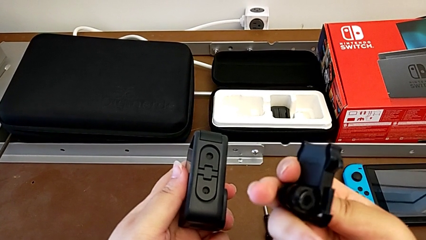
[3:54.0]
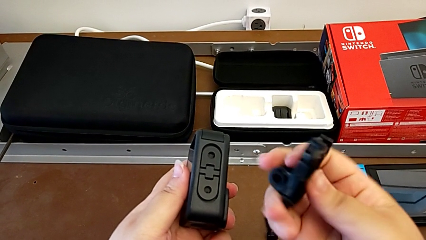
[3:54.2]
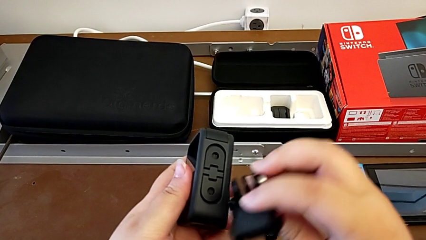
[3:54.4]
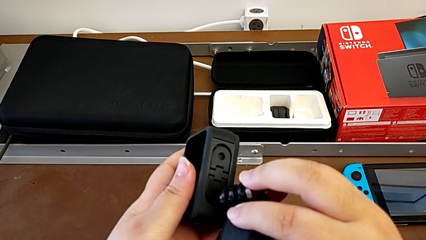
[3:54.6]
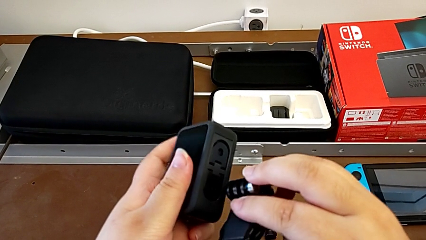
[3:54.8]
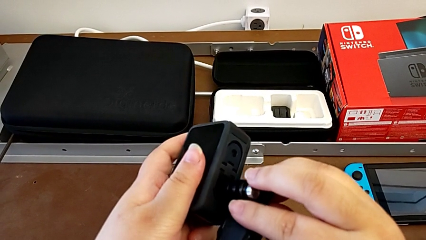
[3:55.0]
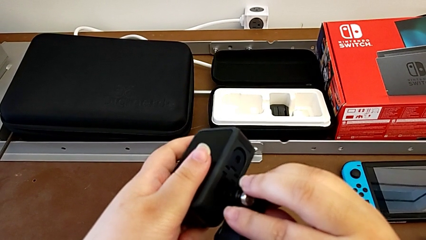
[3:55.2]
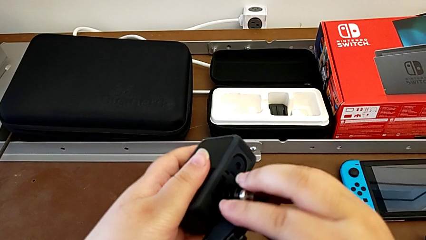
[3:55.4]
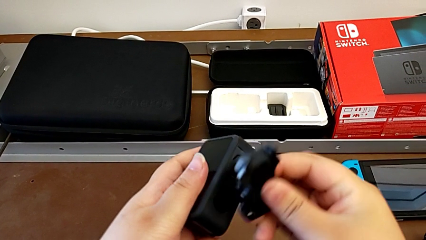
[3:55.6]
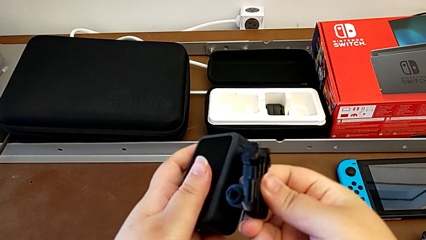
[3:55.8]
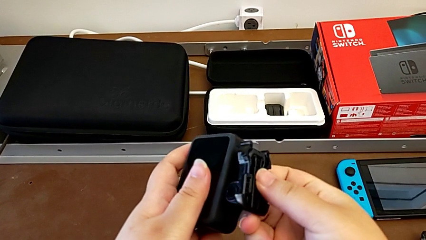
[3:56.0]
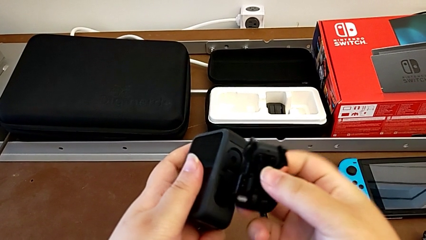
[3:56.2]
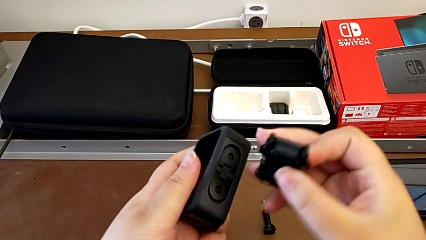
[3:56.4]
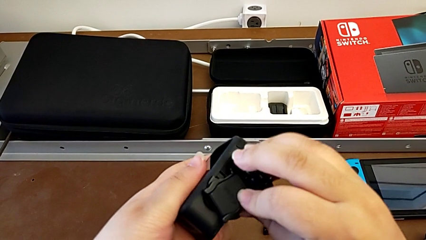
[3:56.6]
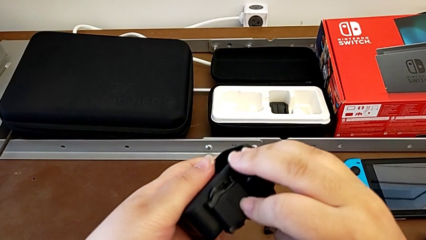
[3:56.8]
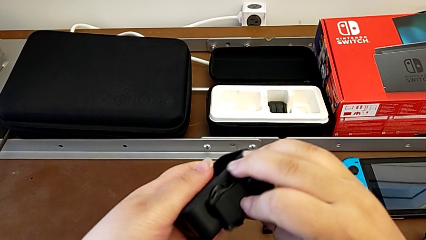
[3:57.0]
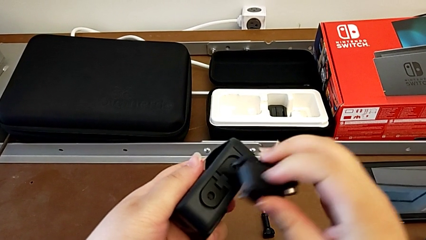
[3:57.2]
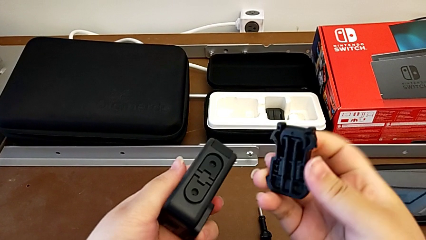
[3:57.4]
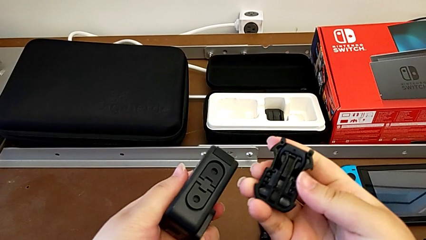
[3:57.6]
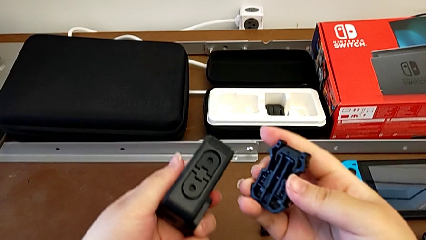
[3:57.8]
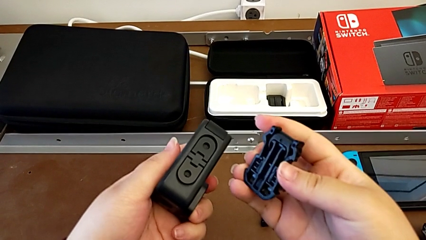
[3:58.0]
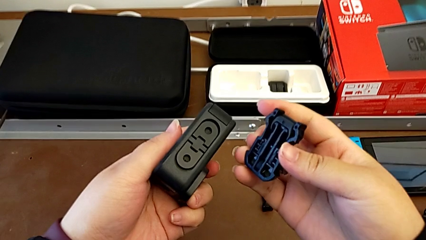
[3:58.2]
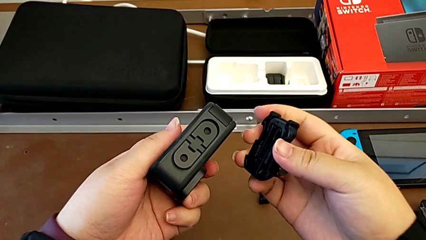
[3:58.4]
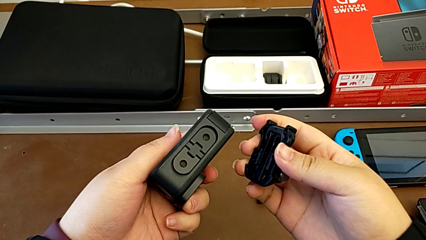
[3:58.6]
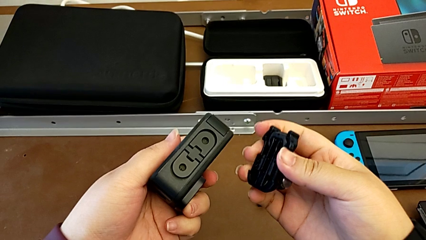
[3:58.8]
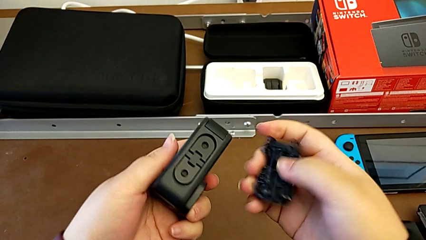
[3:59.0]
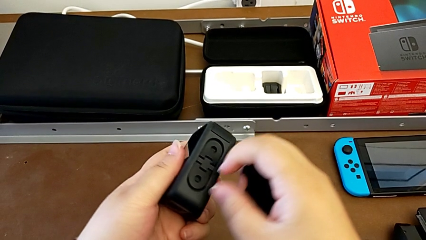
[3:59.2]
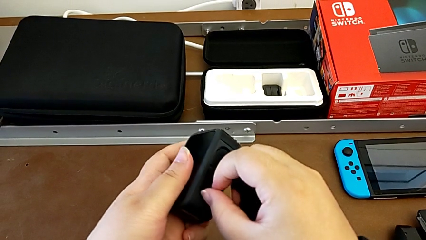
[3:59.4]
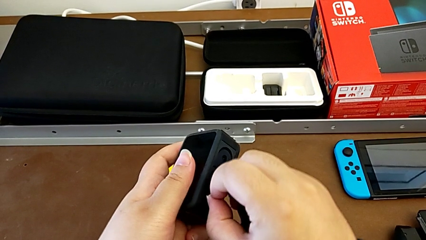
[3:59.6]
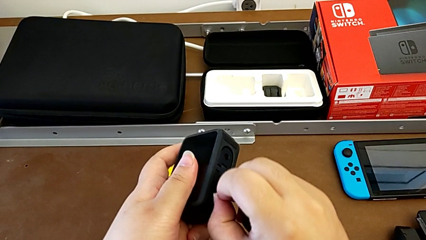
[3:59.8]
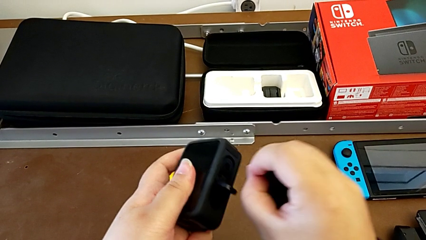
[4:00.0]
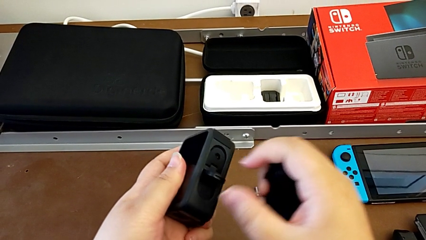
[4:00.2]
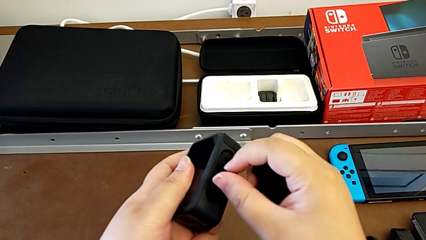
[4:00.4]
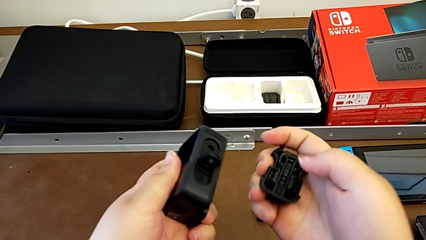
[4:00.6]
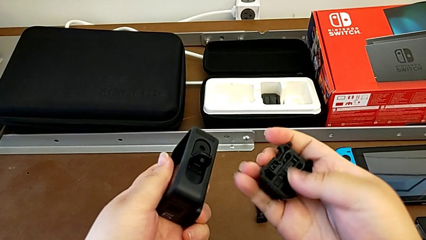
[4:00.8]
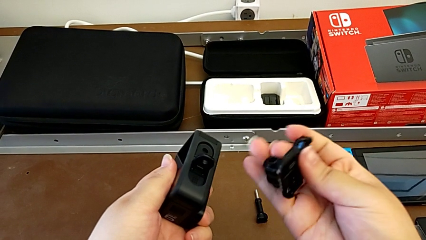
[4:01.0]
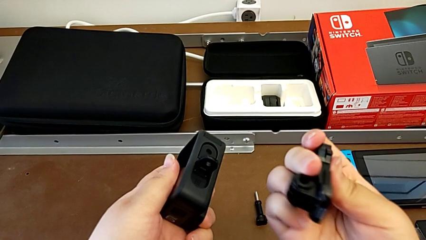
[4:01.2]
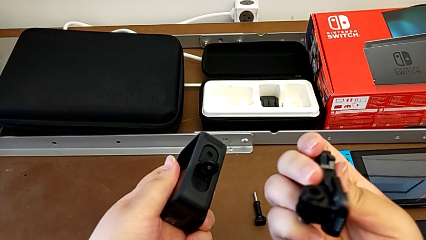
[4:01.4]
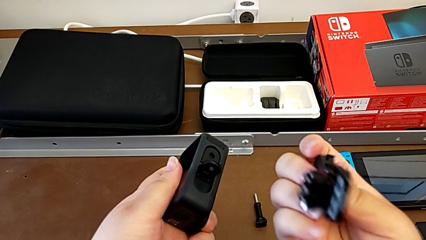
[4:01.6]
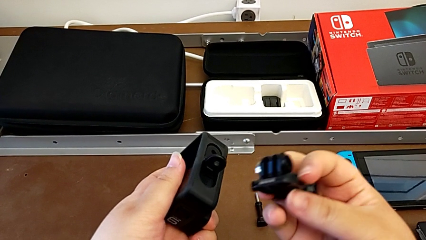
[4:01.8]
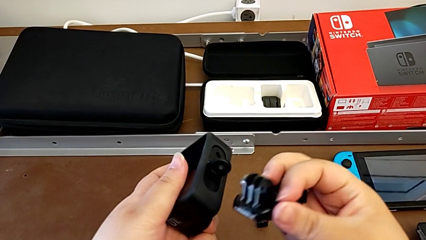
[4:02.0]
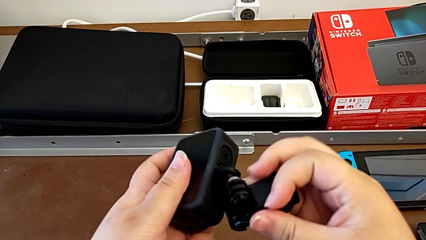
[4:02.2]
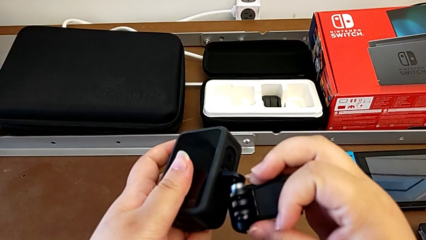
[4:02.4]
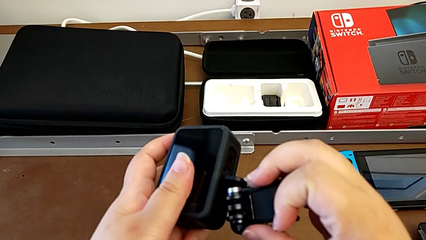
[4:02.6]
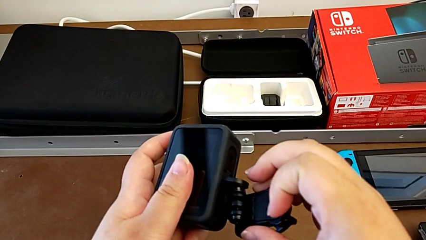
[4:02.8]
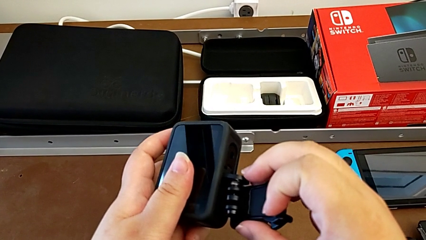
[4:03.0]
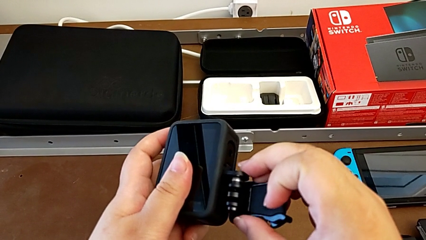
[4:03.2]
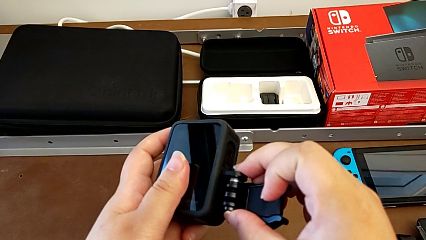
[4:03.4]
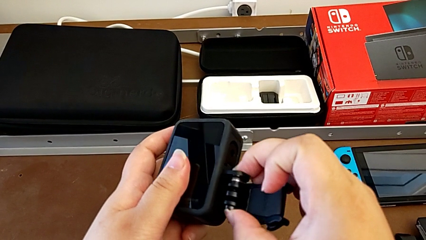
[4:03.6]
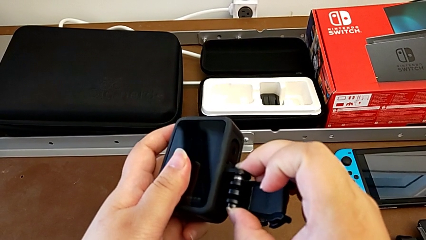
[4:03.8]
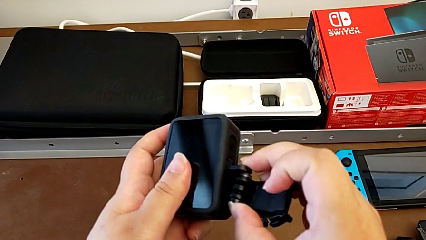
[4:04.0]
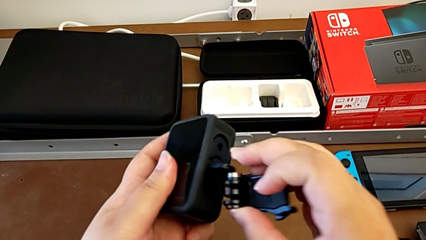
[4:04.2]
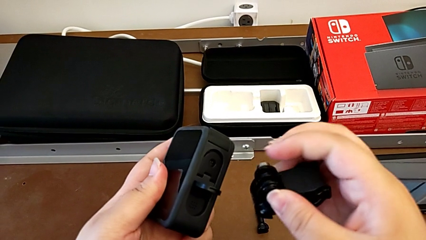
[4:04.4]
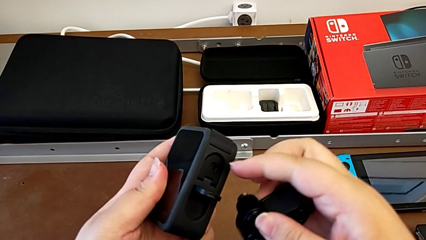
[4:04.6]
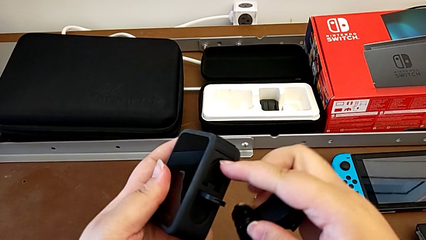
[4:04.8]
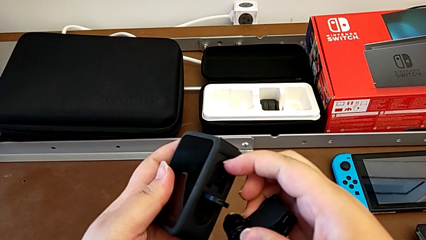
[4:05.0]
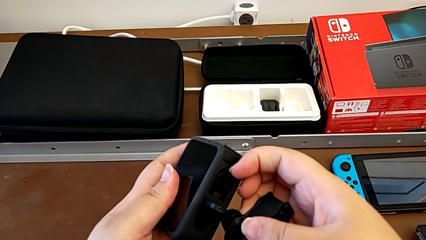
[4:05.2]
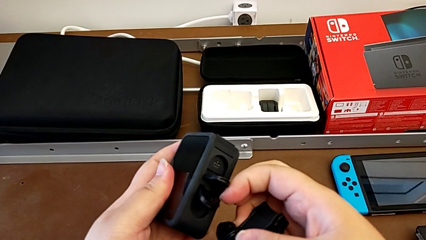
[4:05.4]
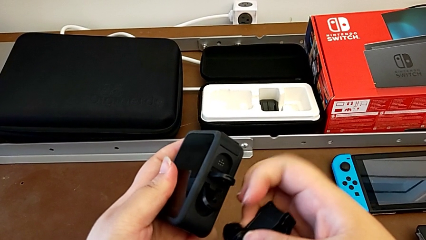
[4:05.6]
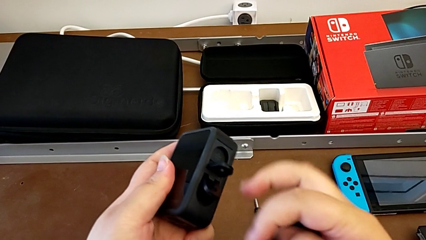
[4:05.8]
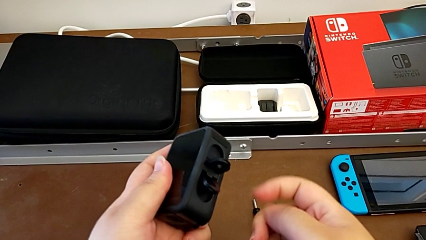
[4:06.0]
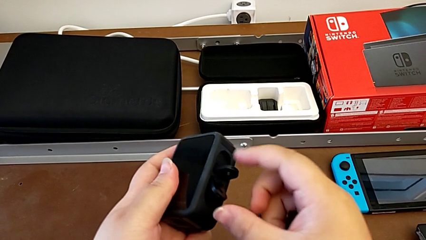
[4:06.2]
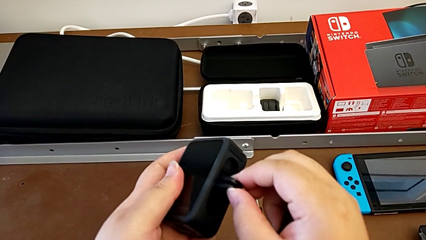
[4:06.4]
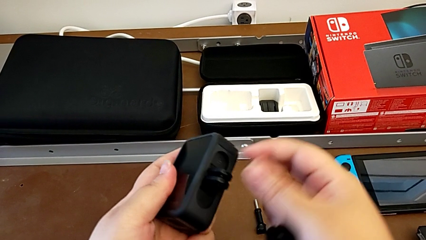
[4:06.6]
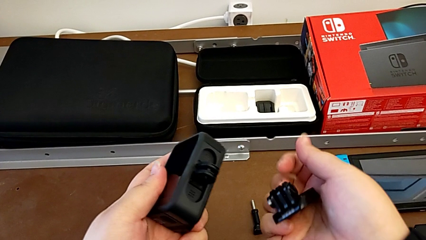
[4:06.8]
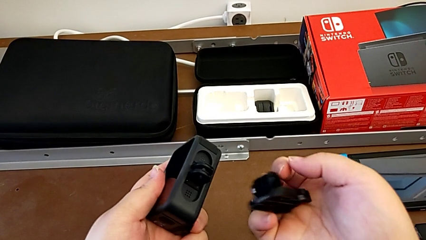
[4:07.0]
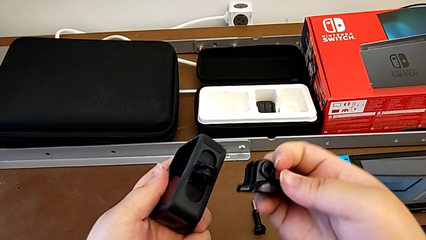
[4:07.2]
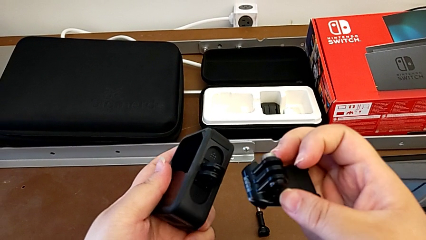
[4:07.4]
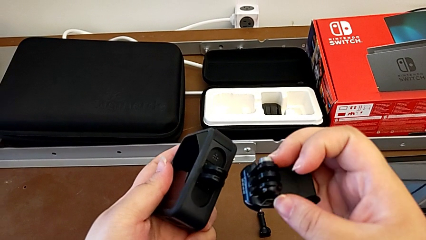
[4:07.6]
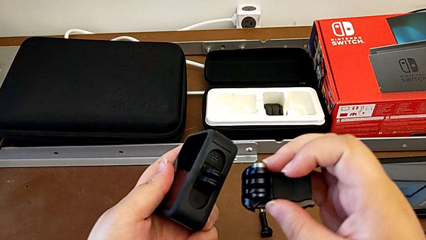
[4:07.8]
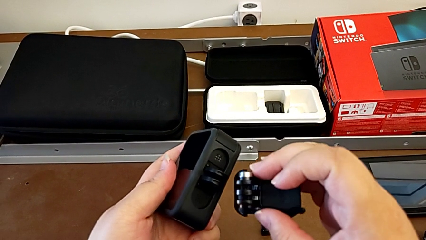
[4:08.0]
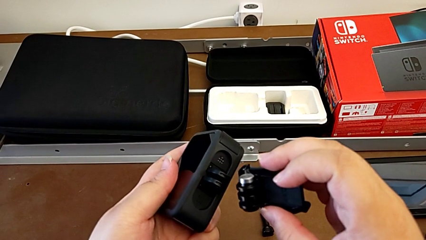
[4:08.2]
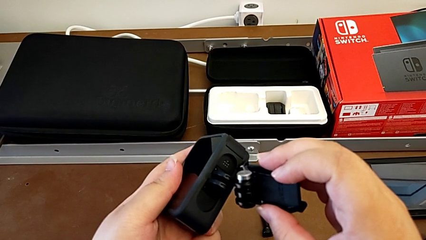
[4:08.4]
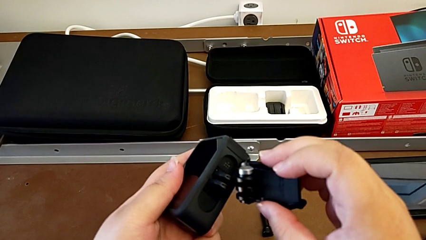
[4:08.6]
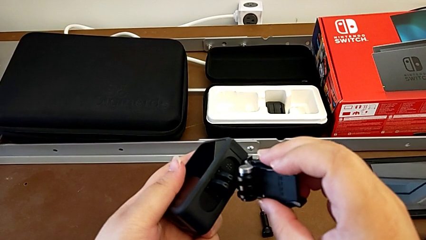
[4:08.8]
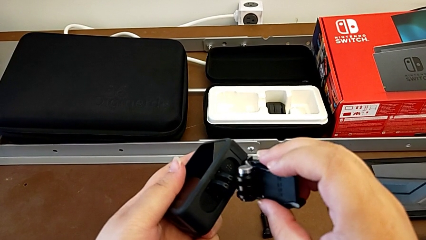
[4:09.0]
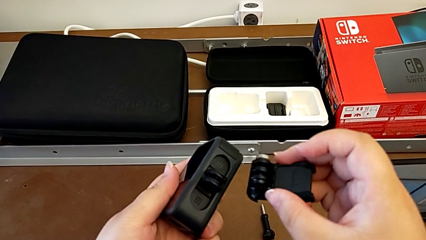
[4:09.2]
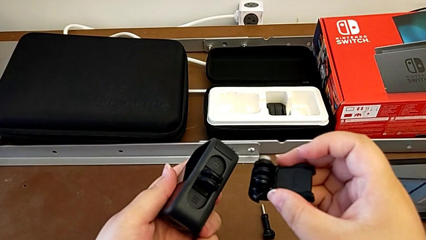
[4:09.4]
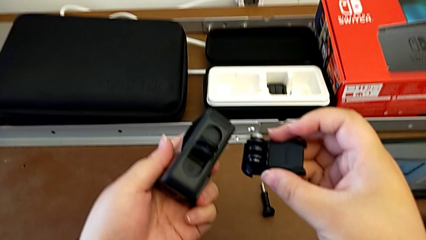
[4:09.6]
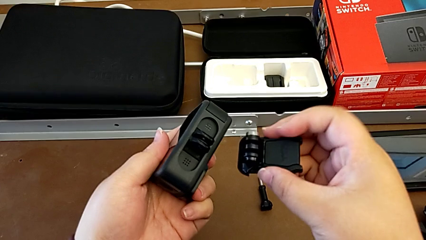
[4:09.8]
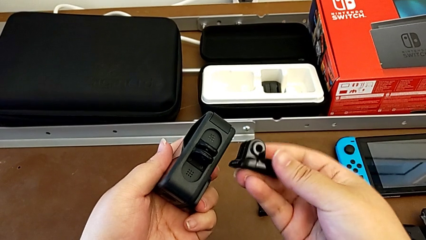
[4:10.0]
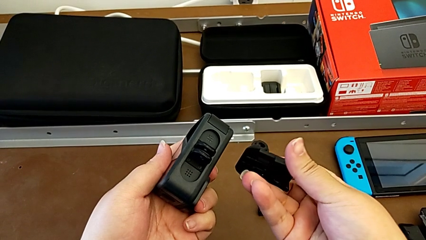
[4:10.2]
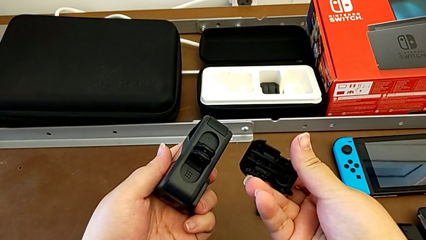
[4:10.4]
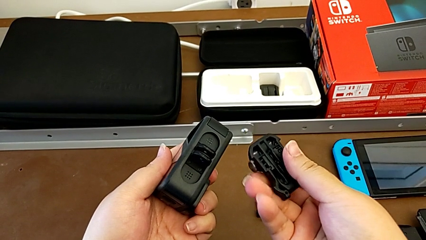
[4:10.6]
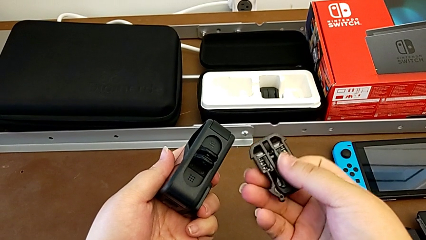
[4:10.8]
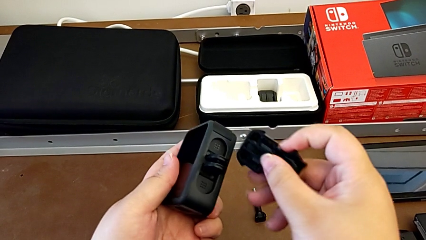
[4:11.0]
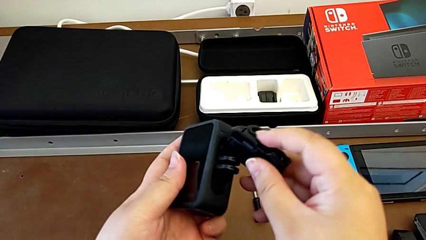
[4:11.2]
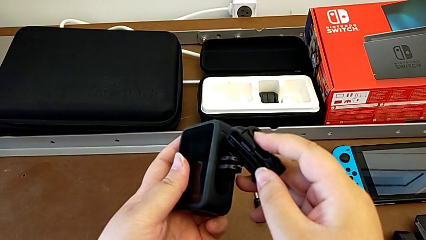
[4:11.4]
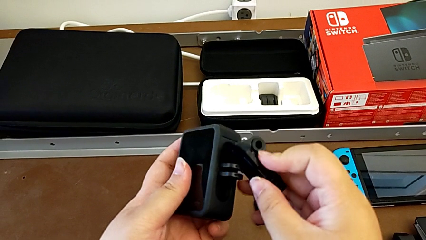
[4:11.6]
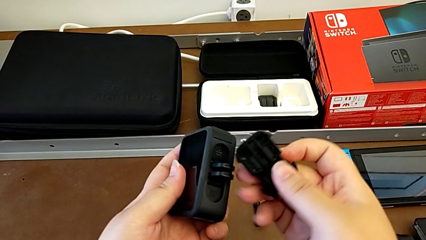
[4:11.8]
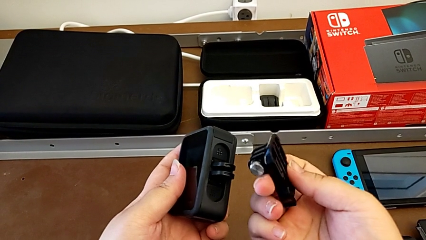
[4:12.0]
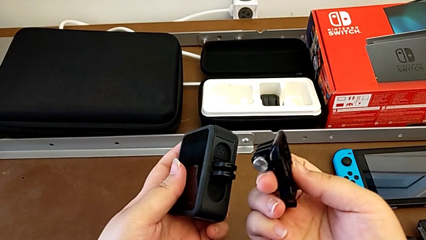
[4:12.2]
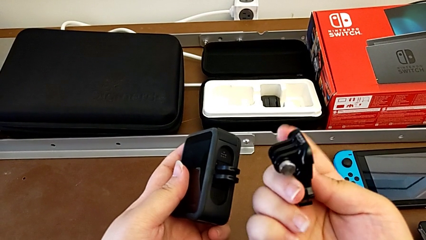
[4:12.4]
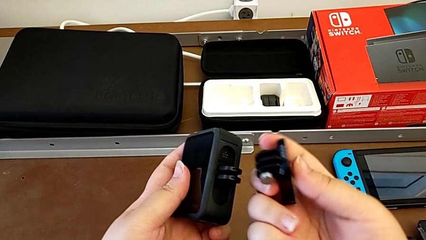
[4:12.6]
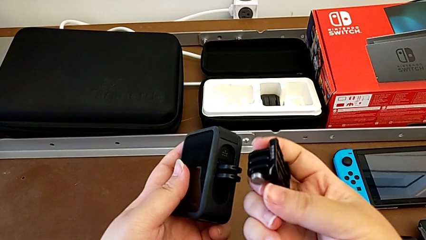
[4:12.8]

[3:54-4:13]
The camera wearer is inspecting the GoPro and the strap. They pull the mounting peg and inspect the GoPro.
